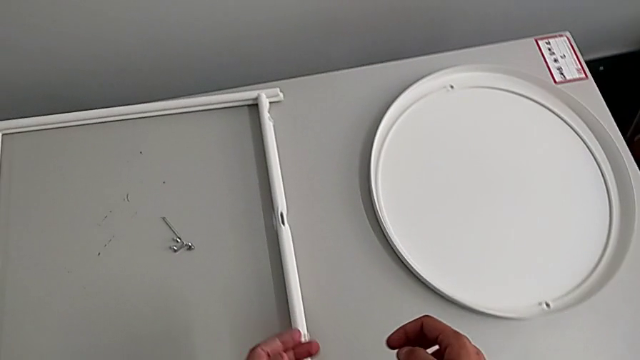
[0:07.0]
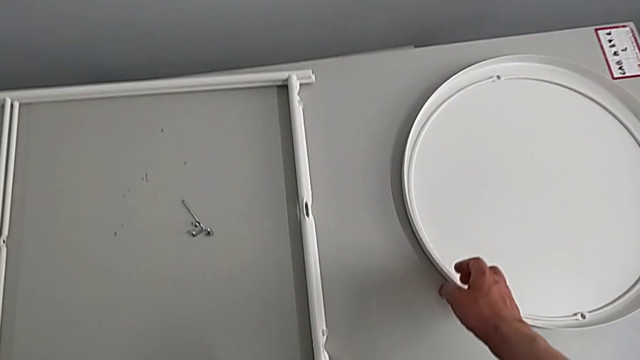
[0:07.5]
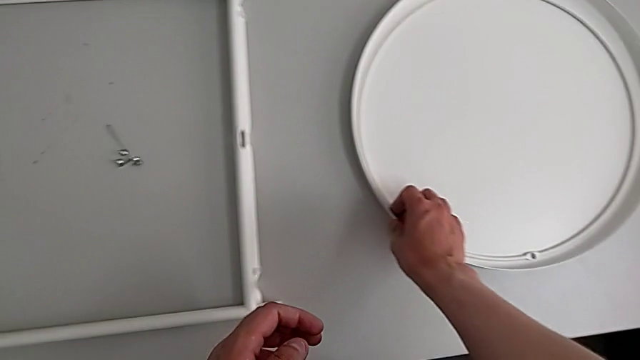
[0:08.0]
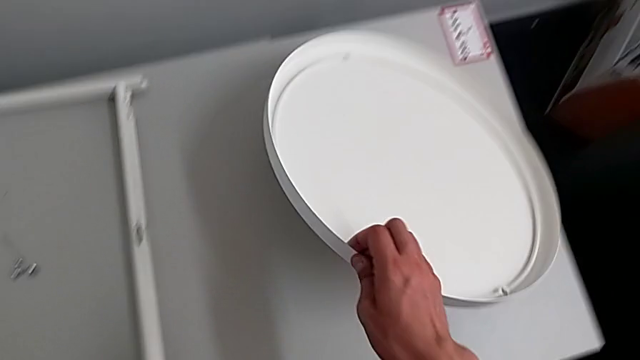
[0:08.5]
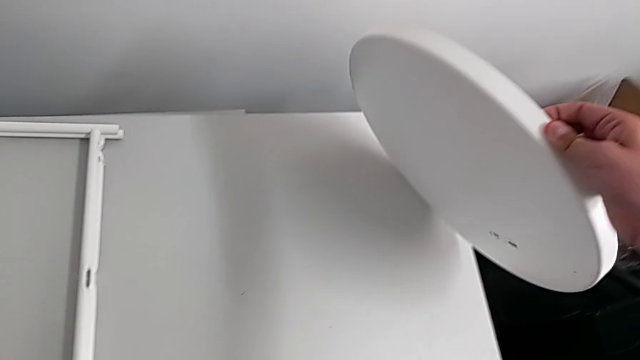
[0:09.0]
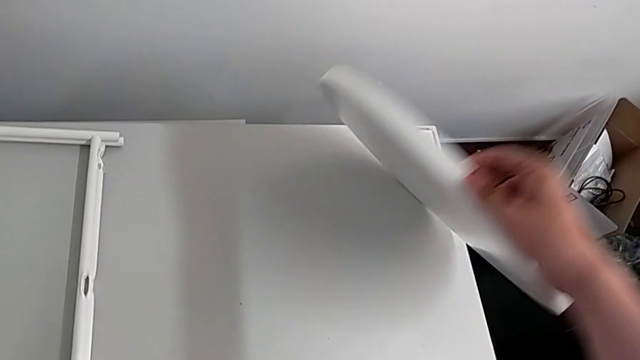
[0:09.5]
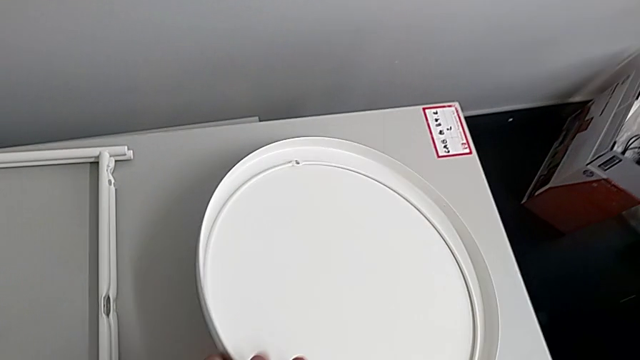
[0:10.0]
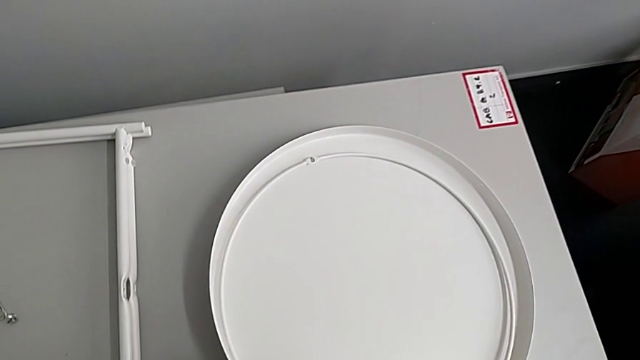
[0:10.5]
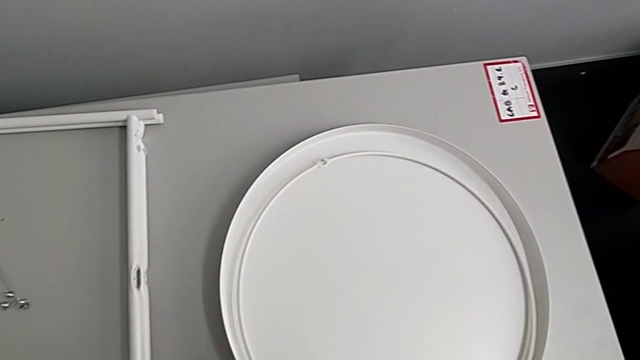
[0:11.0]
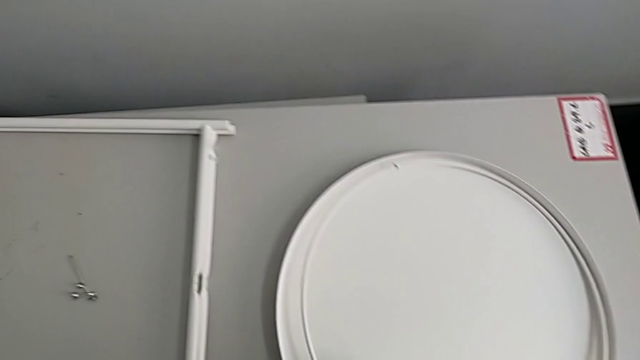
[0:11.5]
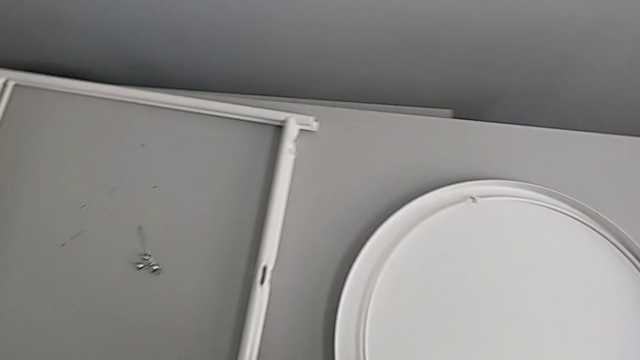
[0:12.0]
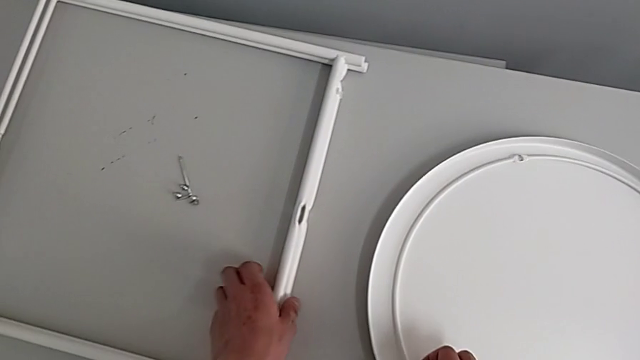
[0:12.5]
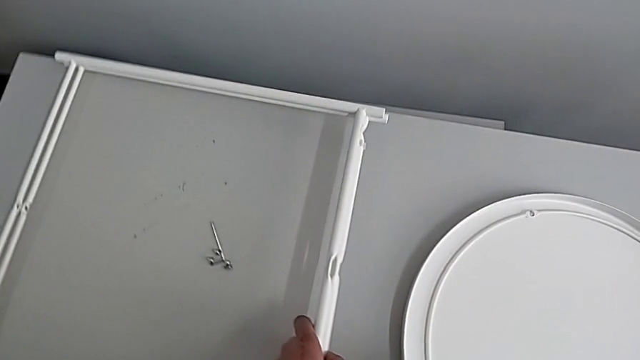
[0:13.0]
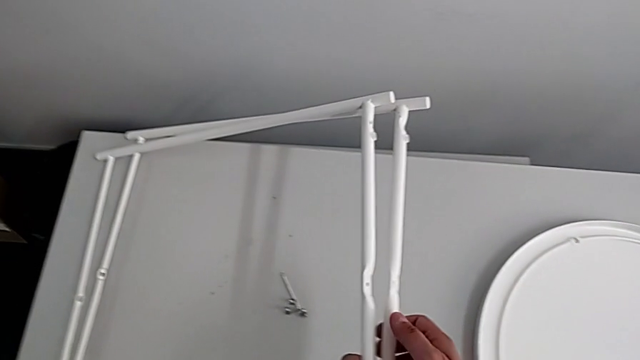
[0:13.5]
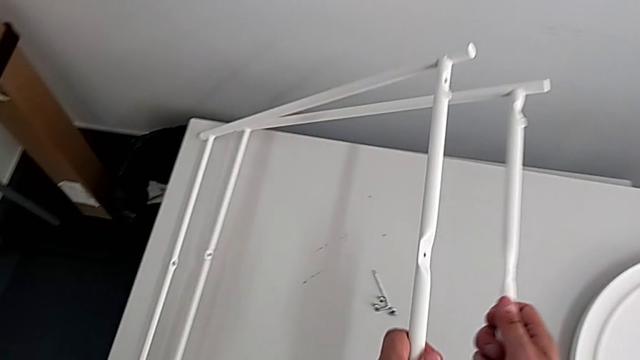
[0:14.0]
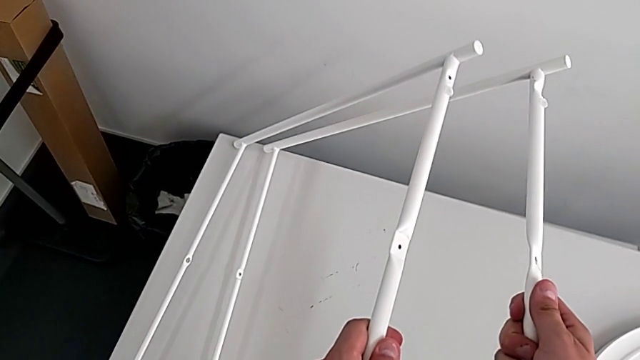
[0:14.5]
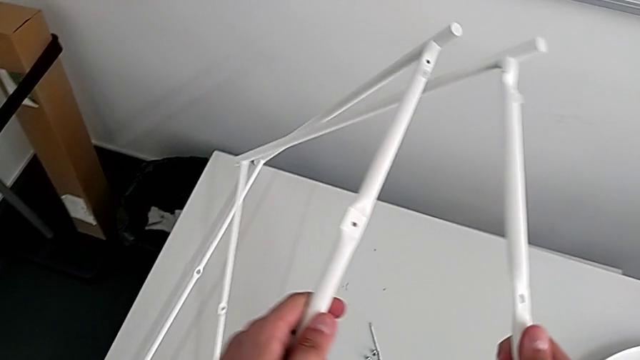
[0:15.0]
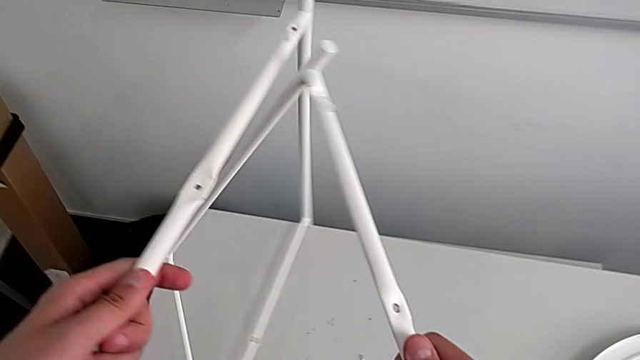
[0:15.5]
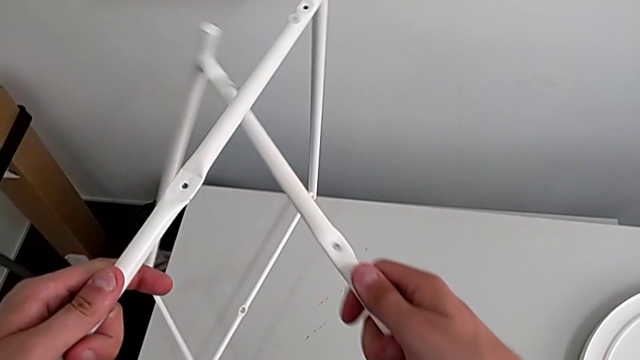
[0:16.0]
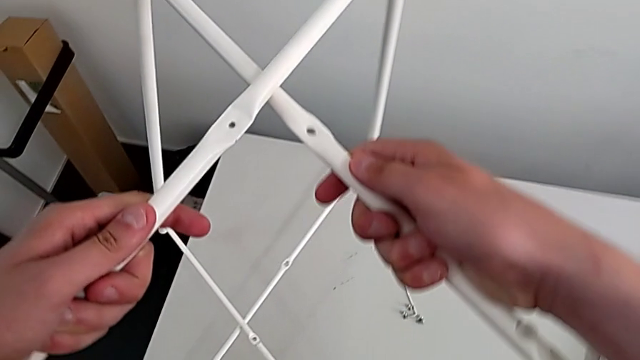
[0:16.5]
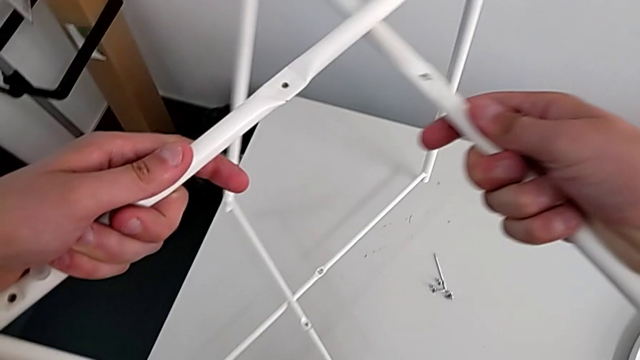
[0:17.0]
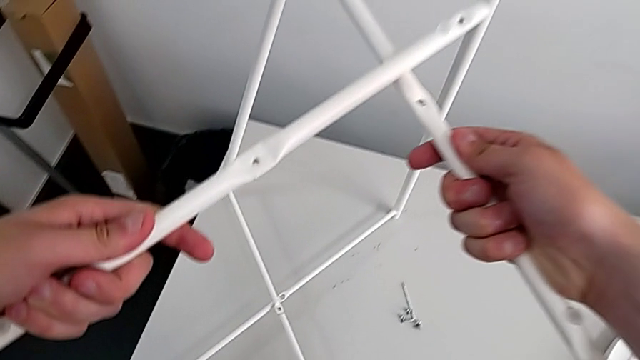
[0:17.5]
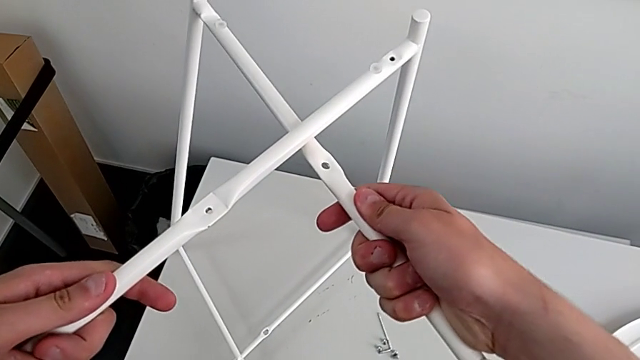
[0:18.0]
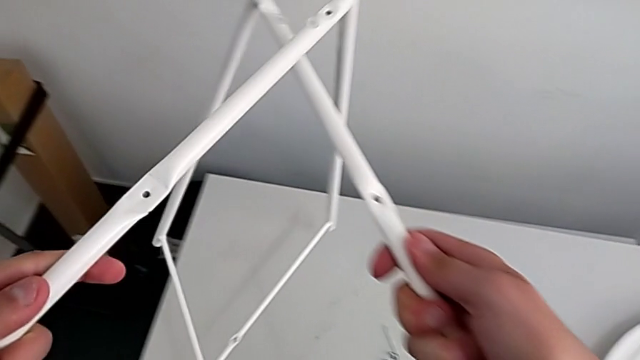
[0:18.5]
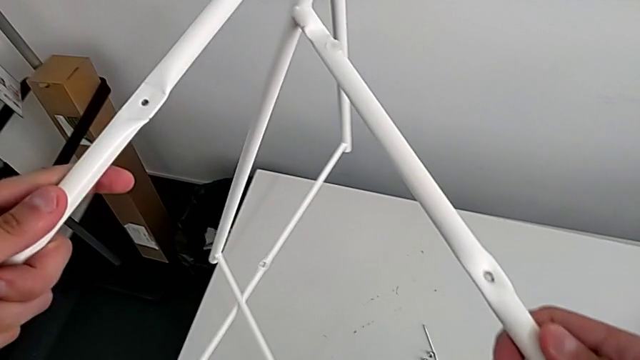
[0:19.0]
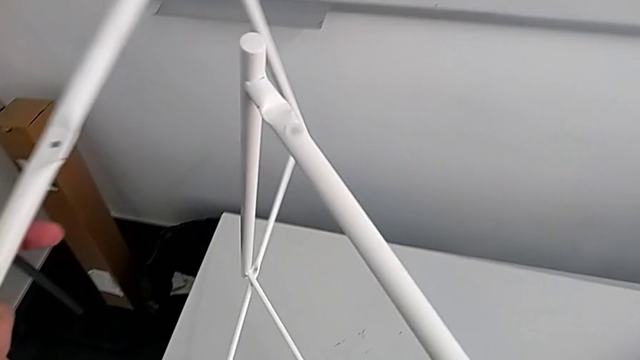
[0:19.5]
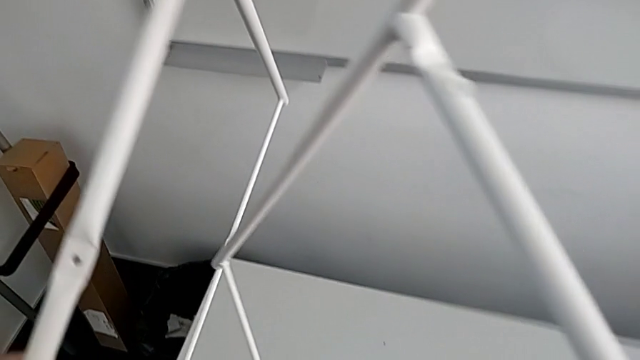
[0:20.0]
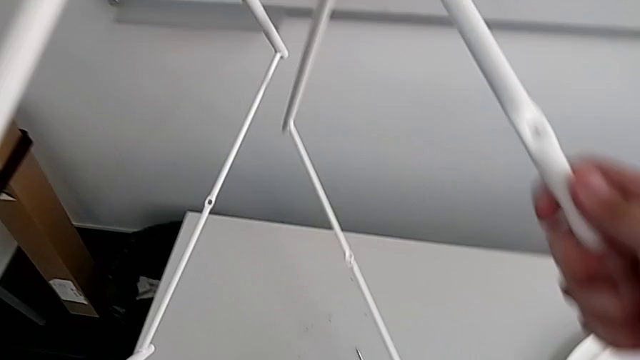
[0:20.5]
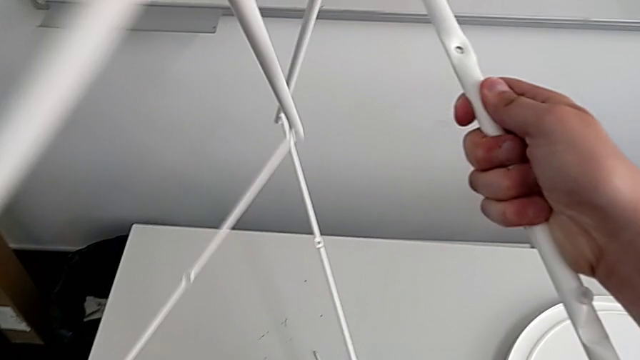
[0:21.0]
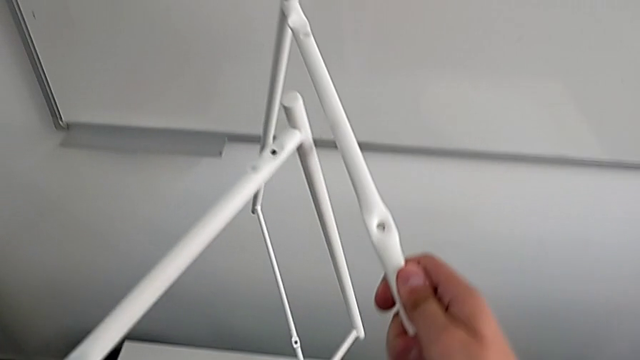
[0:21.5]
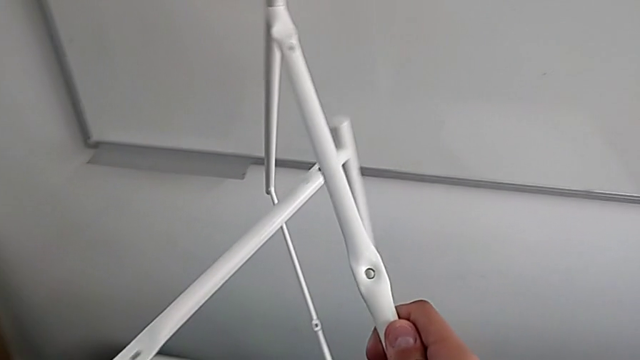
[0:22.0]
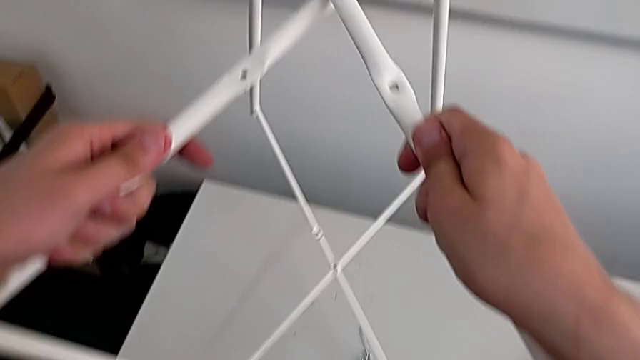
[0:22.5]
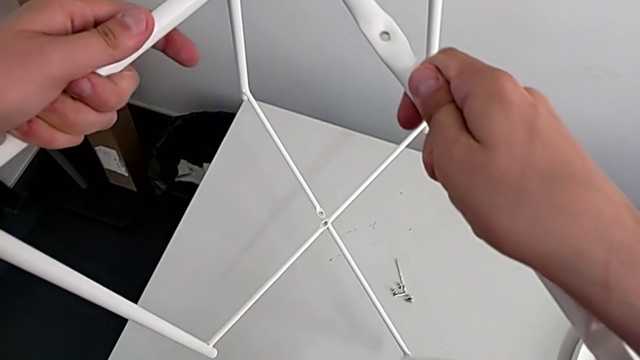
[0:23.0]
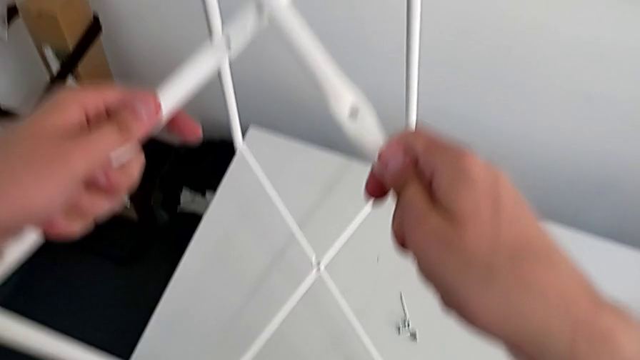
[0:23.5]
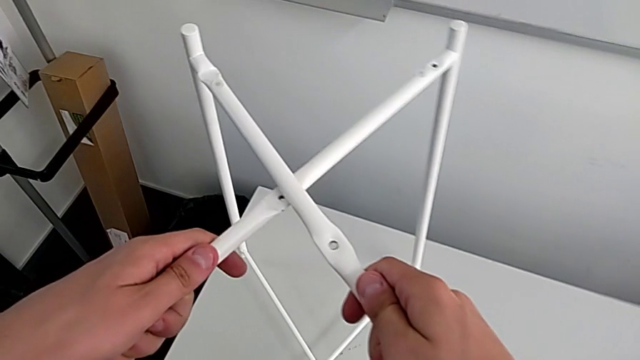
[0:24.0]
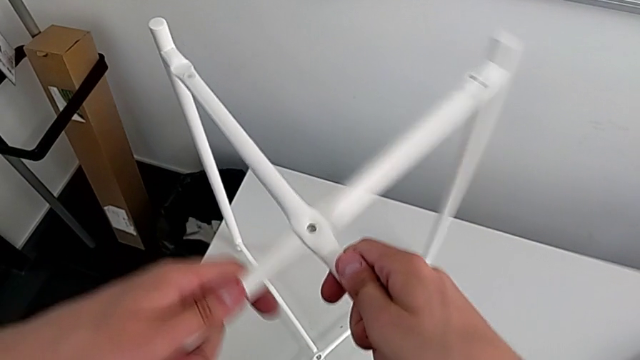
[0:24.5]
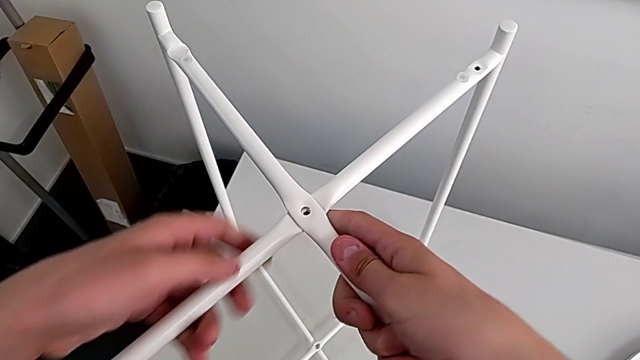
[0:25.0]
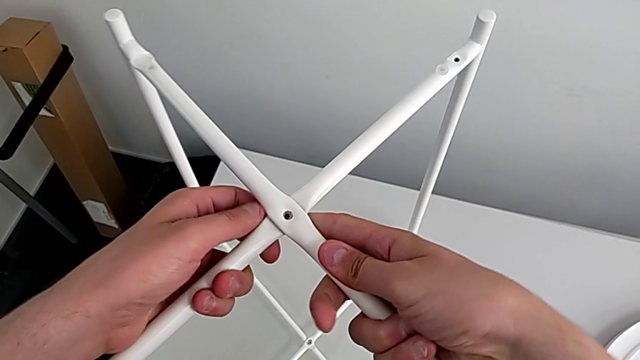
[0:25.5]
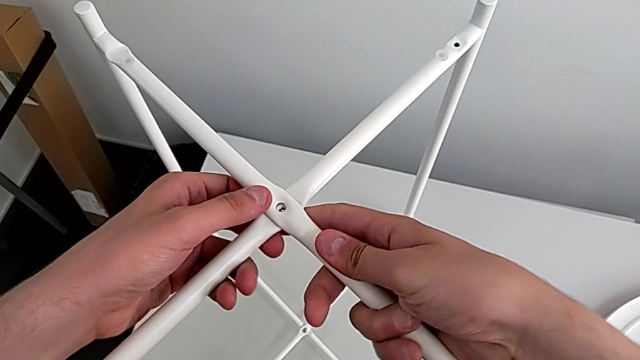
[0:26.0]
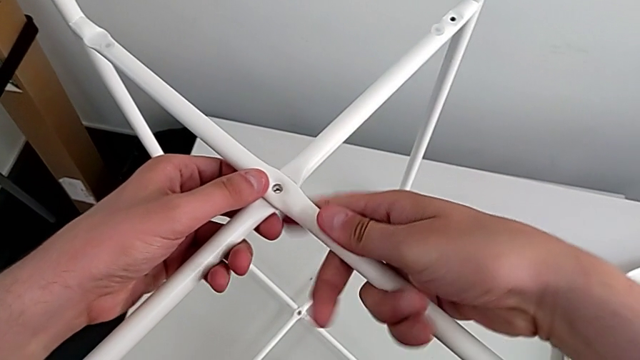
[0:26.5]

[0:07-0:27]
The camera wearer assembles the legs. They grab the tray, place it, grab the leg, lift it, wrongly place it, intertwining the legs the wrong way, split it, place it and align it.

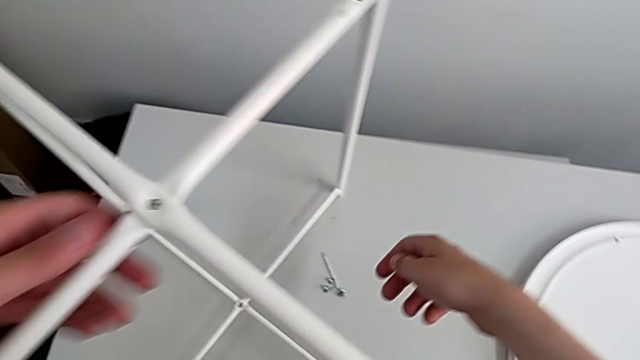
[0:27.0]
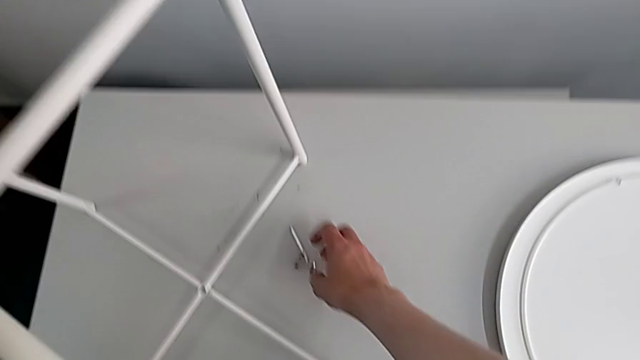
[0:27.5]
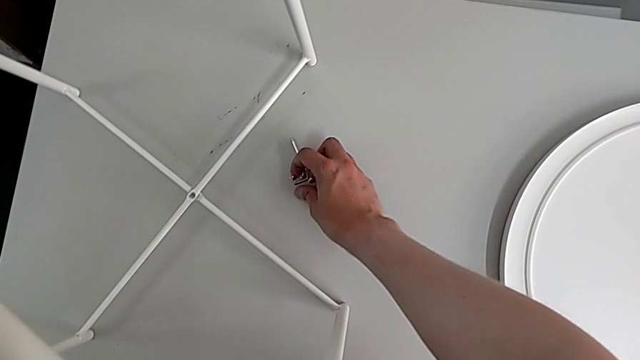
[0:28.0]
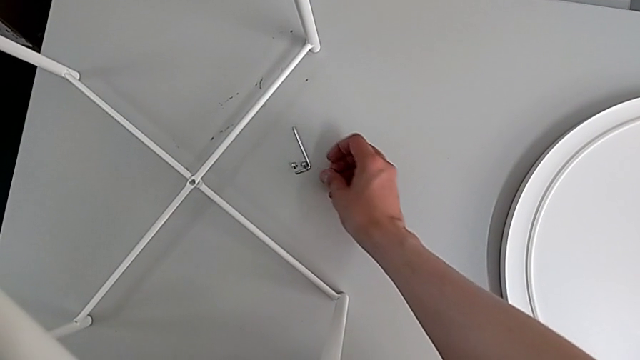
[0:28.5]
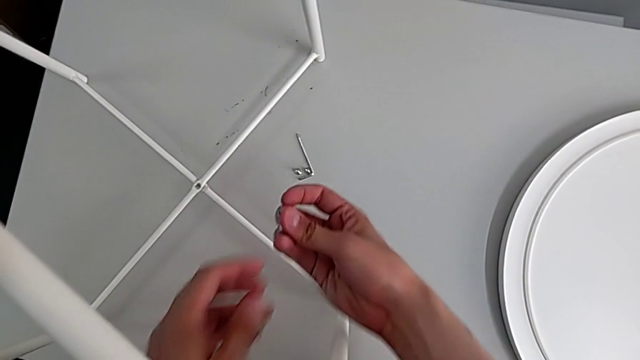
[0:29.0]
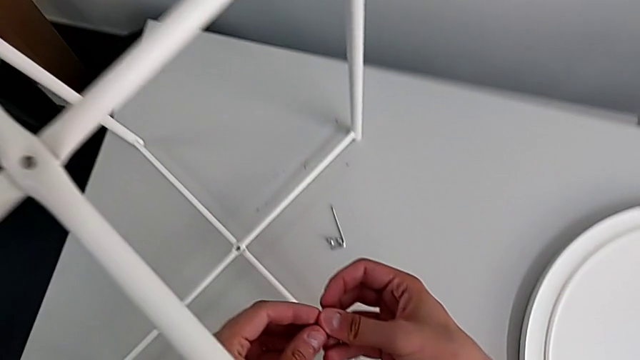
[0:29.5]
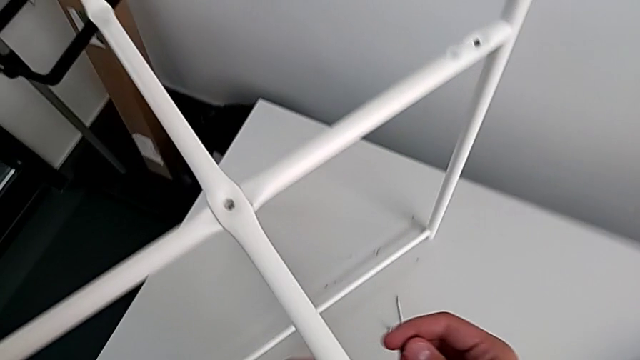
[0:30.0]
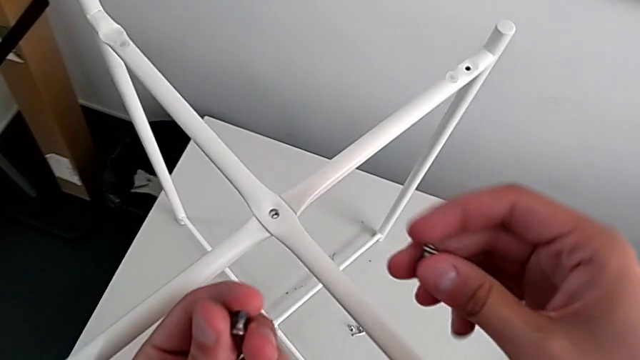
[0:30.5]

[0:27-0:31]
The camera wearer is screwing the top hex socket head. They grab the hex socket head and inspect it.
